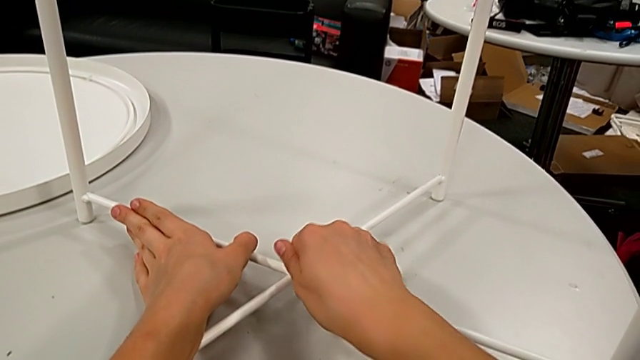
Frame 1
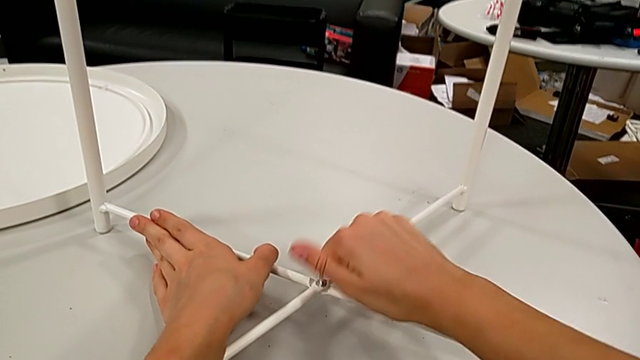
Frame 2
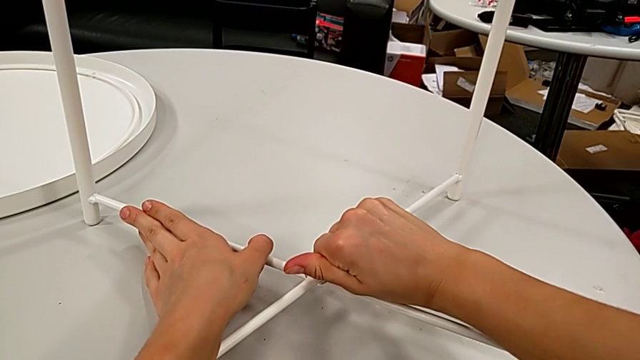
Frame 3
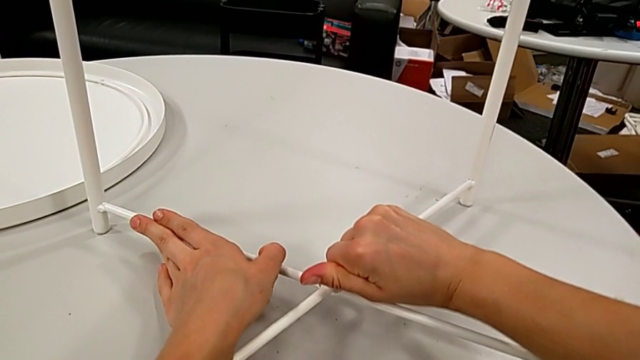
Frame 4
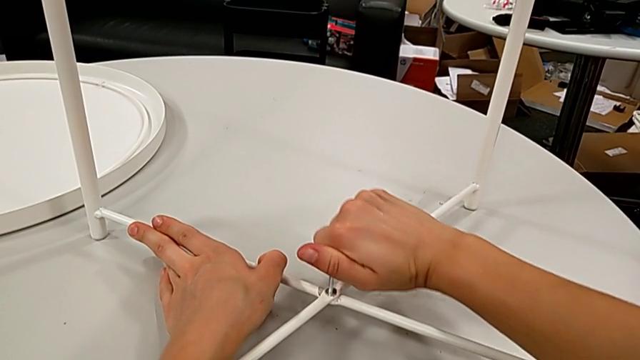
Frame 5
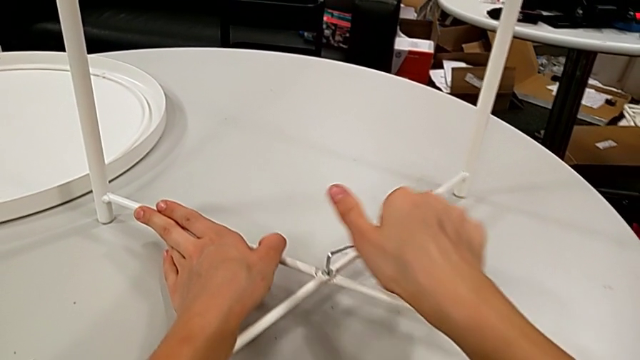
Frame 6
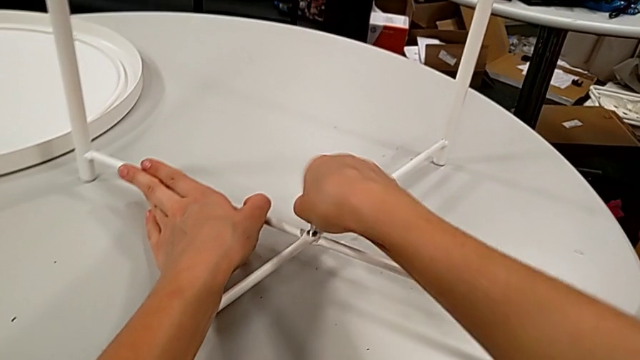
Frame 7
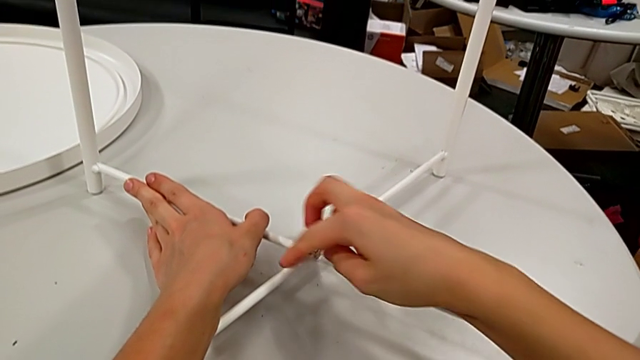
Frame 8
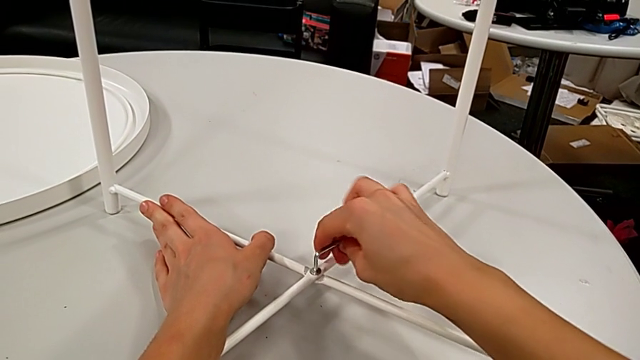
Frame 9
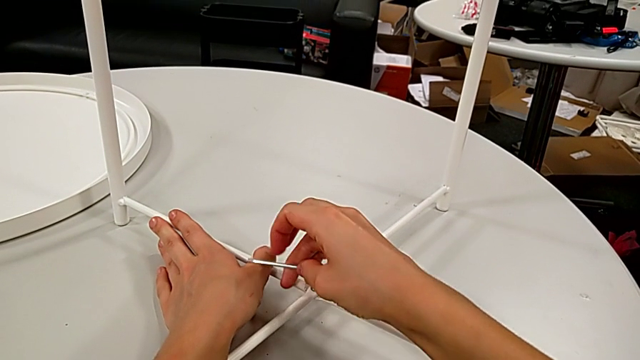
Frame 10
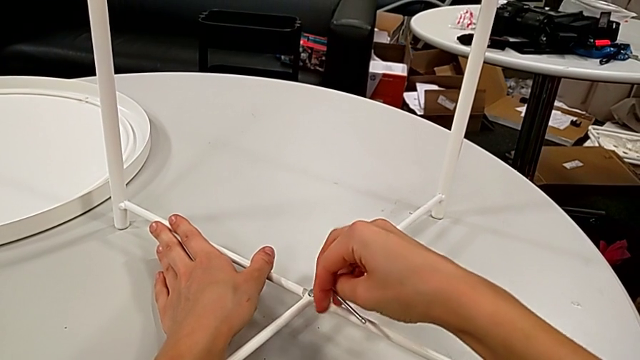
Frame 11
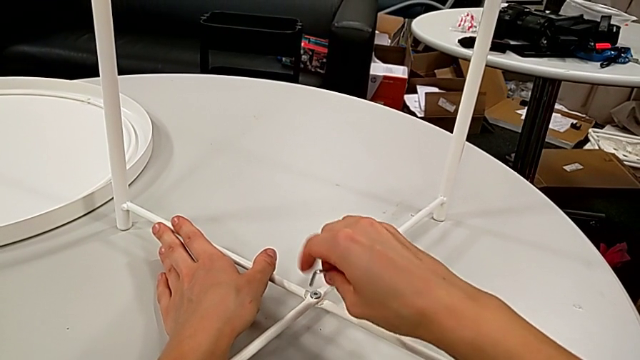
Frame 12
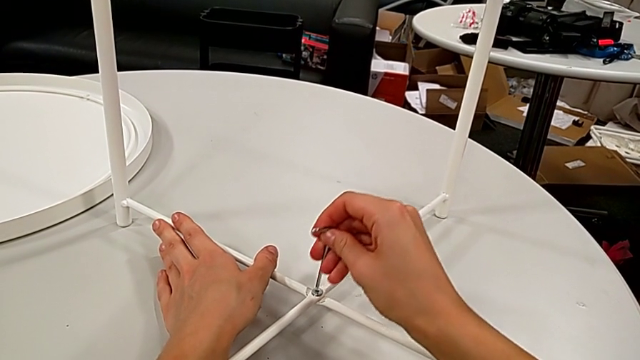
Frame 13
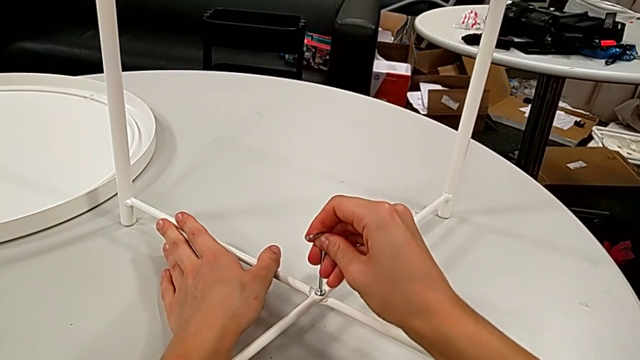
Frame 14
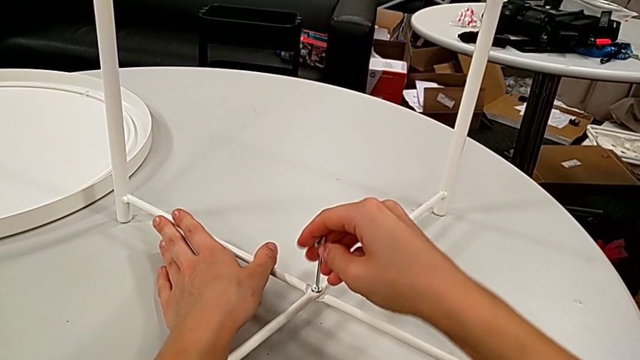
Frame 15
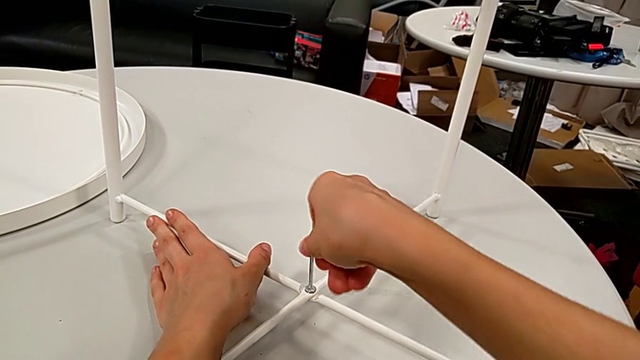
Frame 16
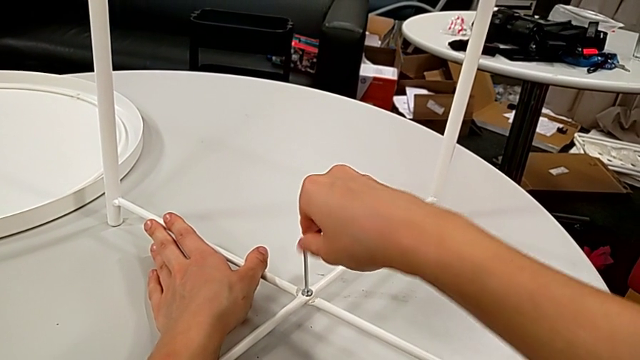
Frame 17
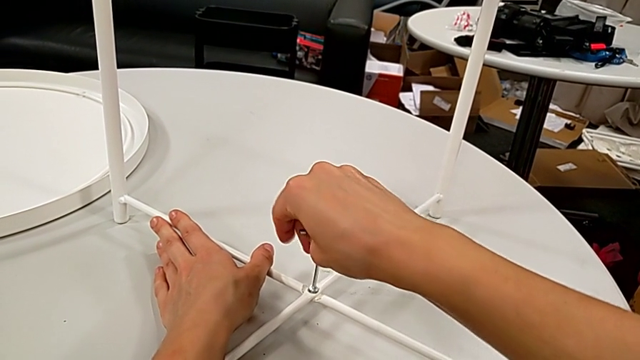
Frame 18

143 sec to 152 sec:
The camera wearer is disassembling the table legs. They keep unscrewing the hex socket head, withdraw the Allen wrench, rotate it, insert it and begin to unscrew the leg.

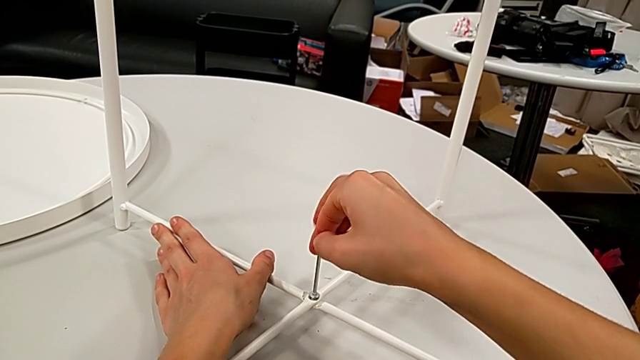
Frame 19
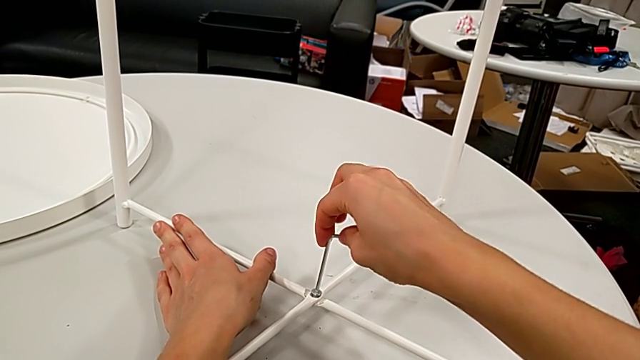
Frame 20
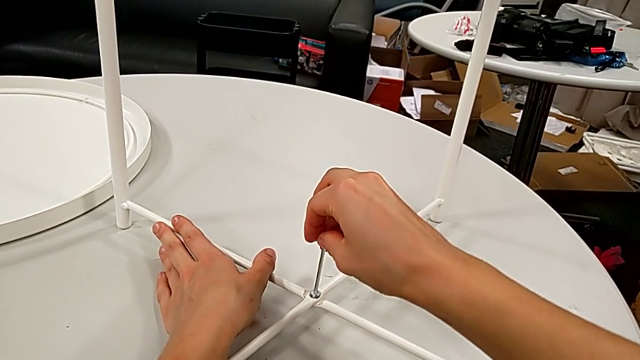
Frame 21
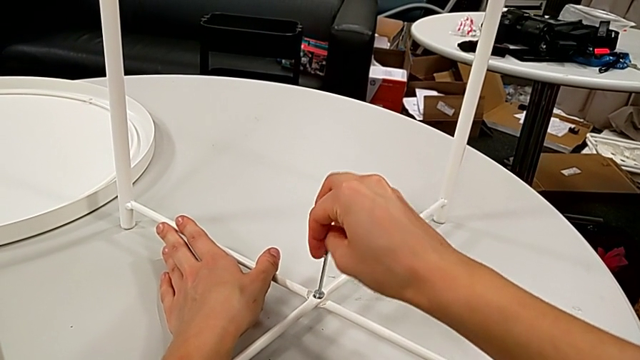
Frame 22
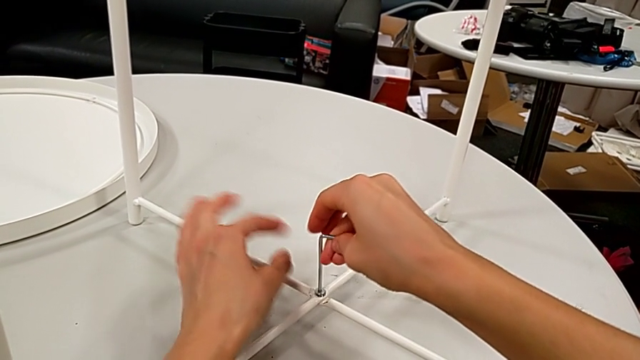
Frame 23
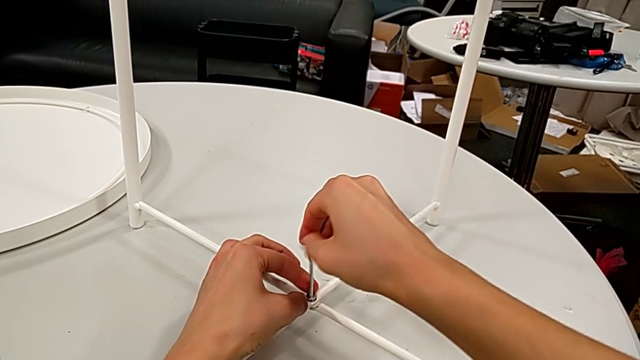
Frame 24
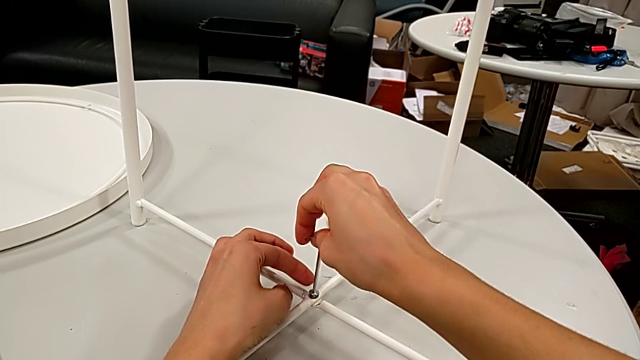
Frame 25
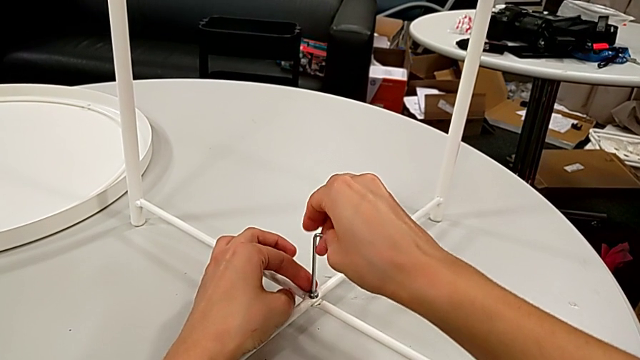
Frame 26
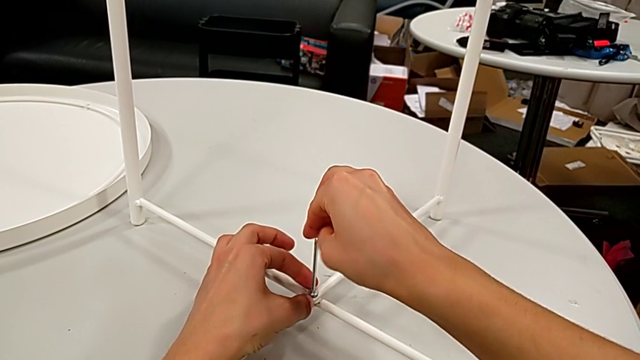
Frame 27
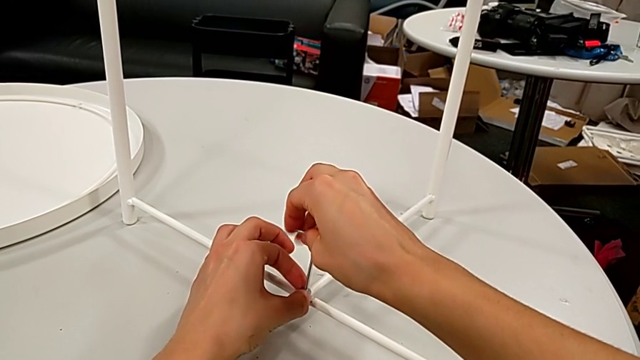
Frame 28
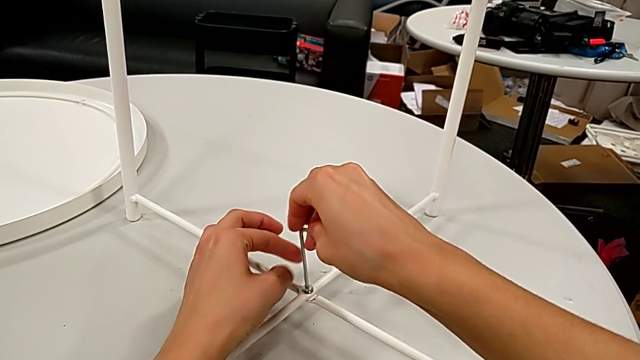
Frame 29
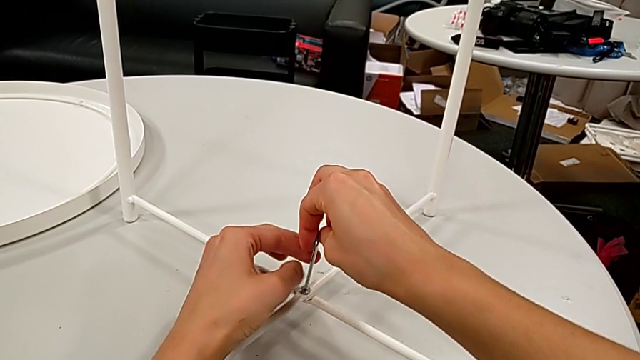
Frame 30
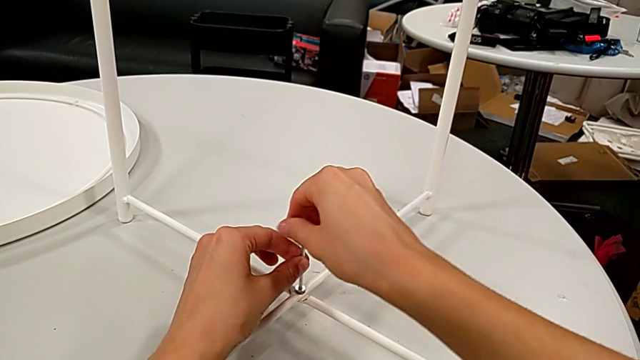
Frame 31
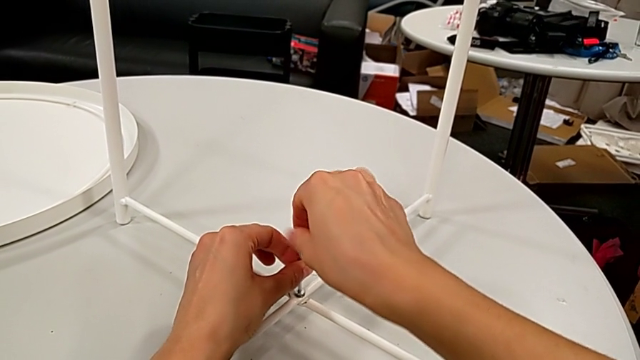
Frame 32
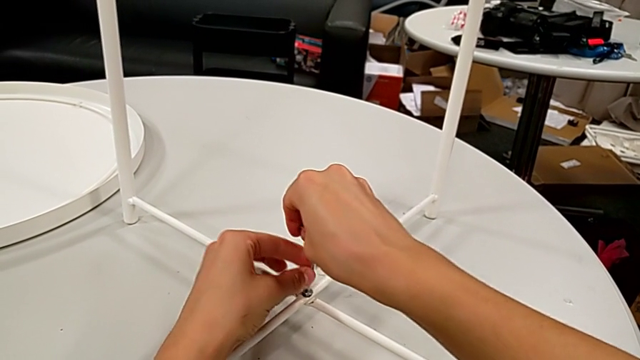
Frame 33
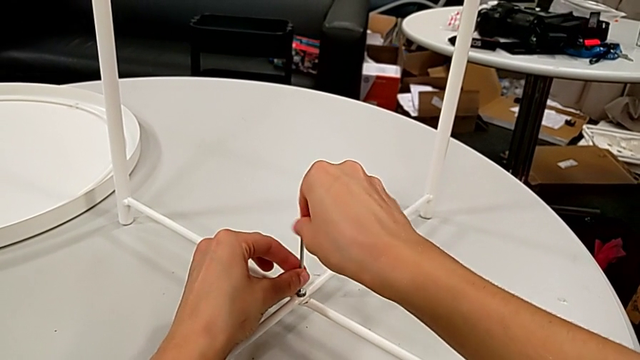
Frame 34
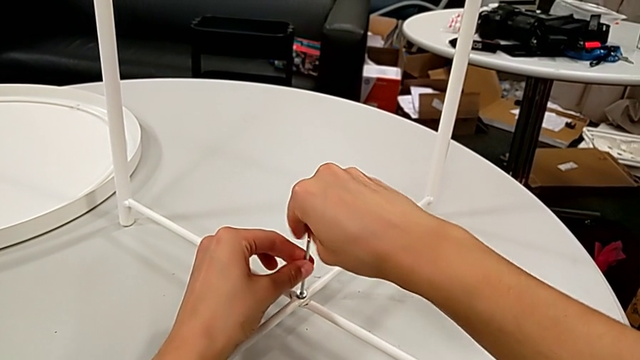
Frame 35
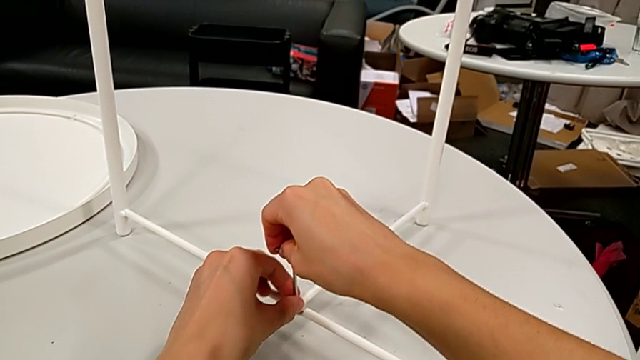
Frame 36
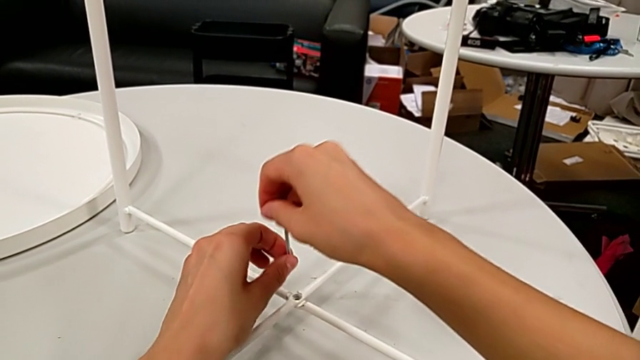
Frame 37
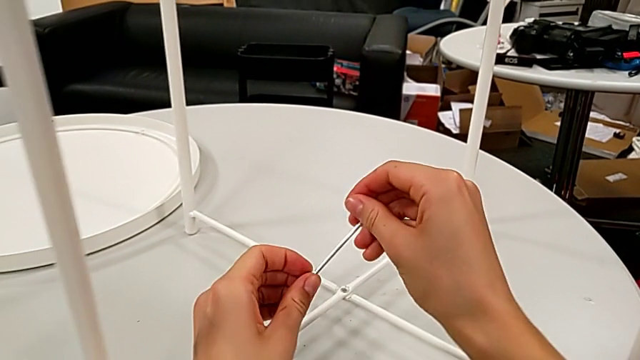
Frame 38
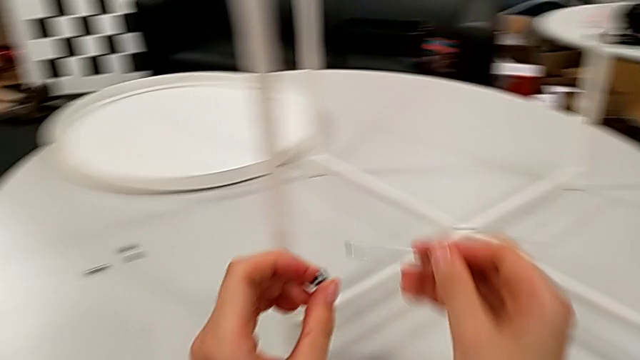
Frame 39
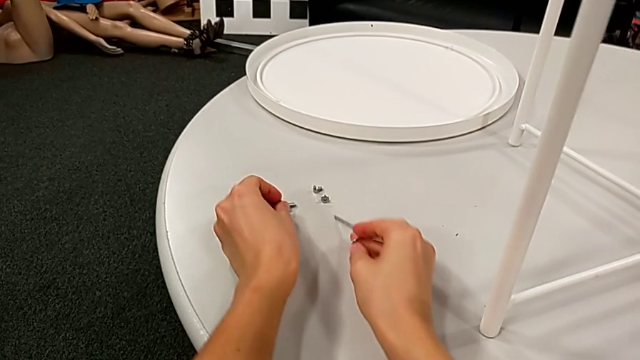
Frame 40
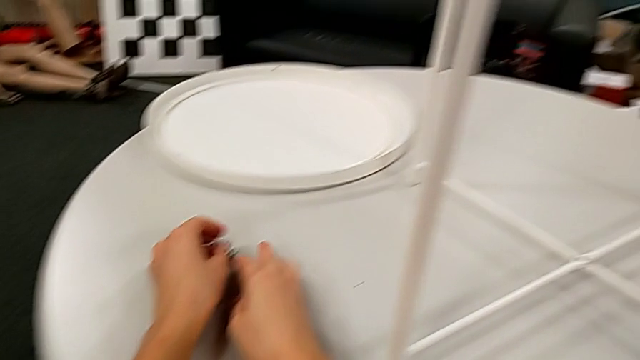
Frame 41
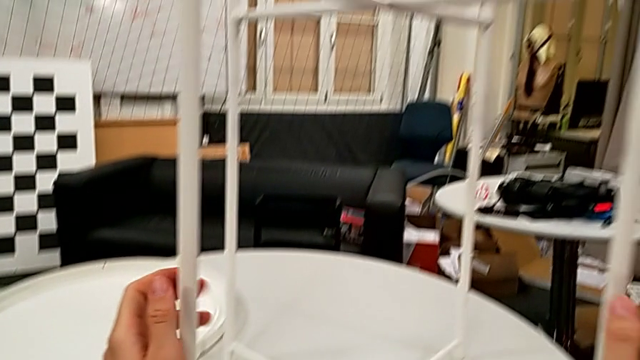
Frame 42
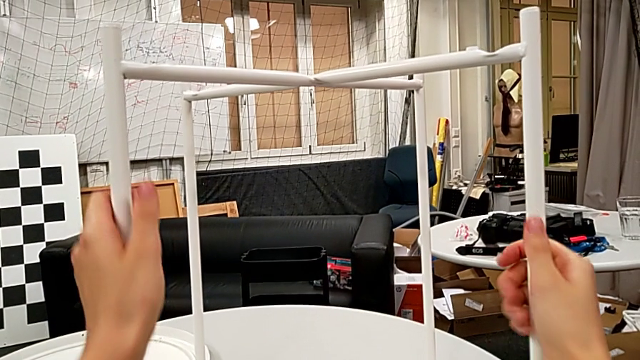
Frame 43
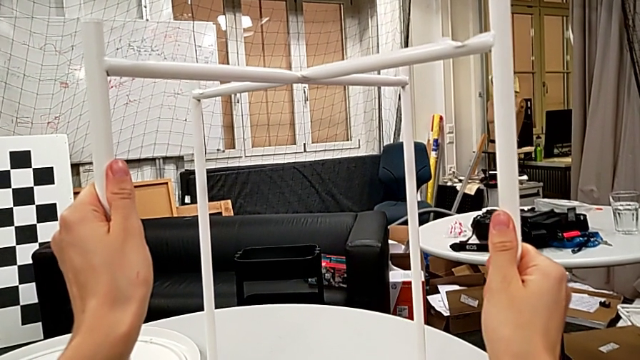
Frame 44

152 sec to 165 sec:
The camera wearer is disassembling the table legs. They keep unscrewing the leg, disassemble the hex socket head with the left hand, withdraw the Allen wrench with the right hand, place the hex socket head with the left hand, place the Allen wrench with the right hand and grab the leg.
